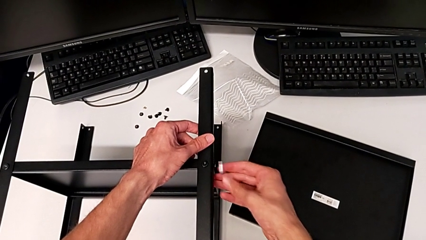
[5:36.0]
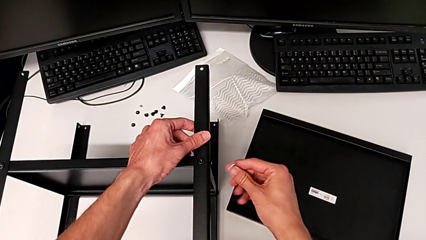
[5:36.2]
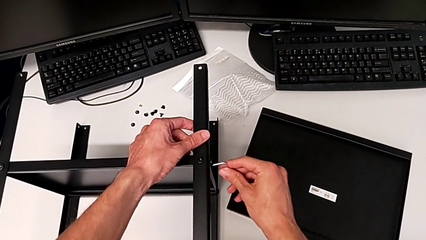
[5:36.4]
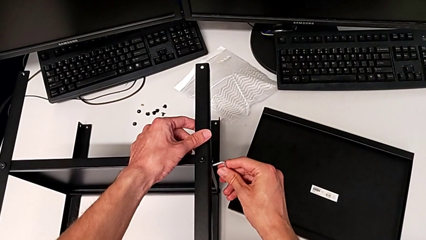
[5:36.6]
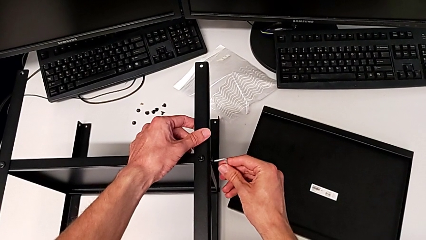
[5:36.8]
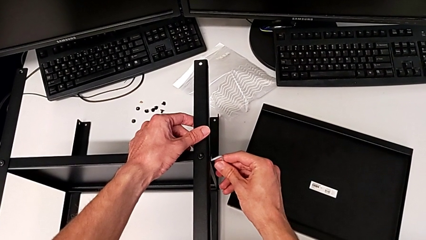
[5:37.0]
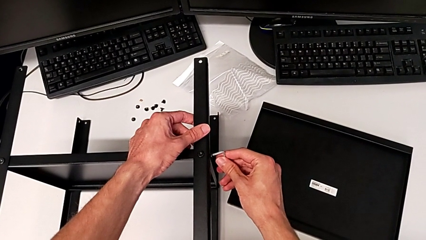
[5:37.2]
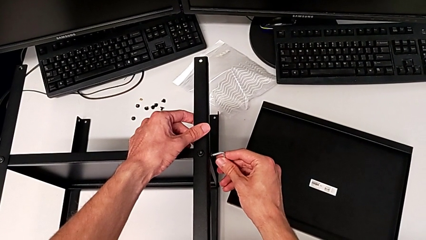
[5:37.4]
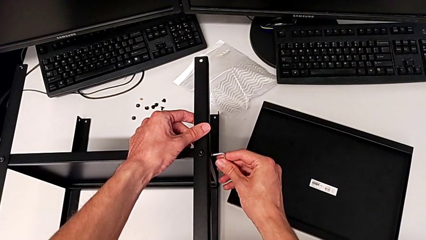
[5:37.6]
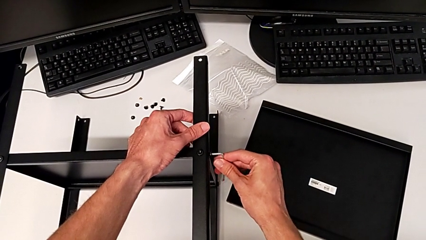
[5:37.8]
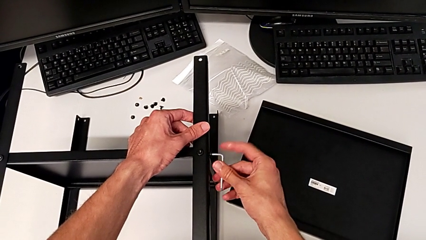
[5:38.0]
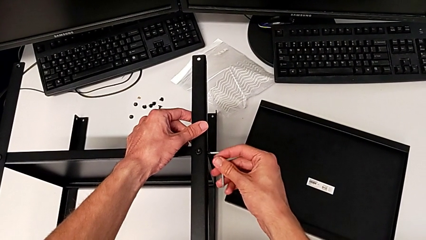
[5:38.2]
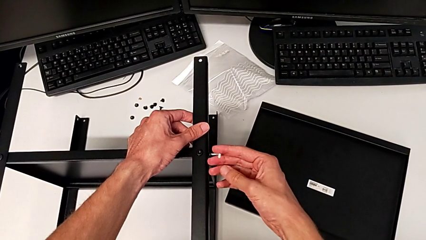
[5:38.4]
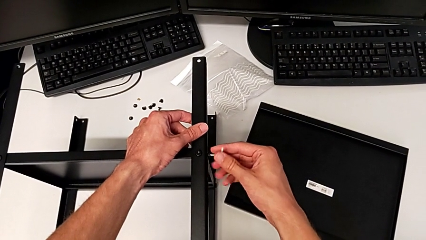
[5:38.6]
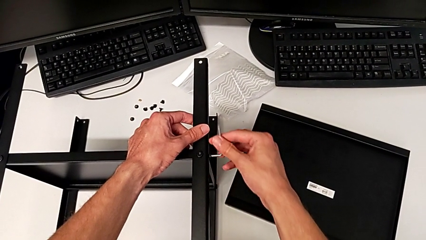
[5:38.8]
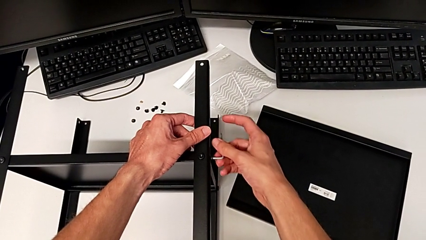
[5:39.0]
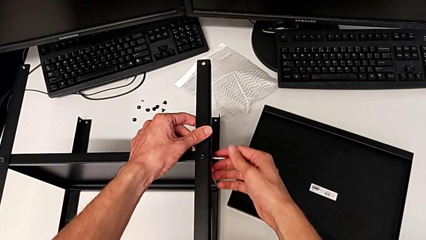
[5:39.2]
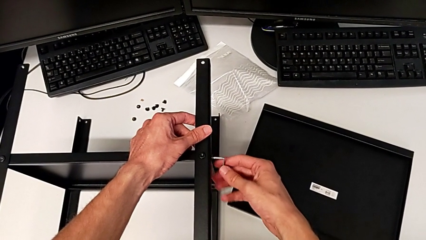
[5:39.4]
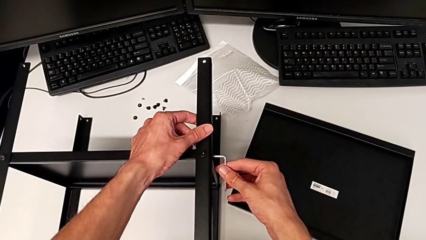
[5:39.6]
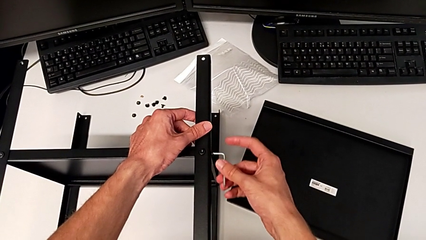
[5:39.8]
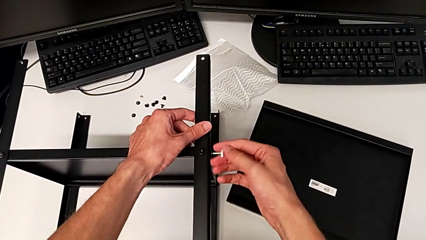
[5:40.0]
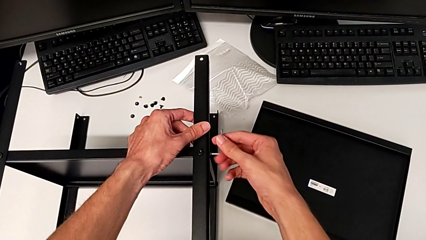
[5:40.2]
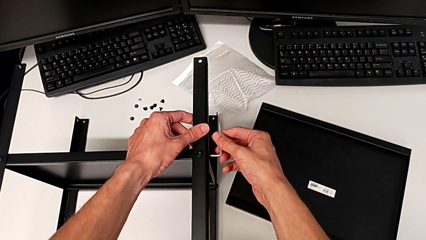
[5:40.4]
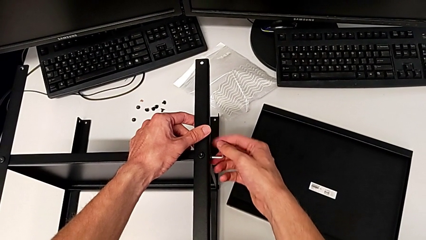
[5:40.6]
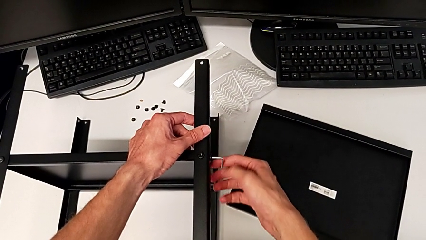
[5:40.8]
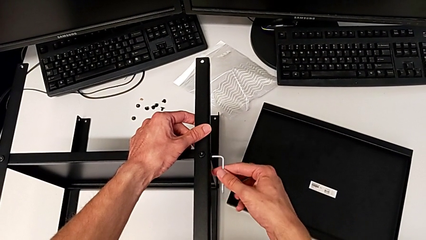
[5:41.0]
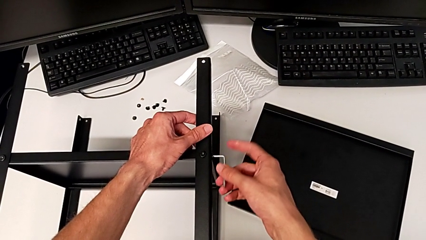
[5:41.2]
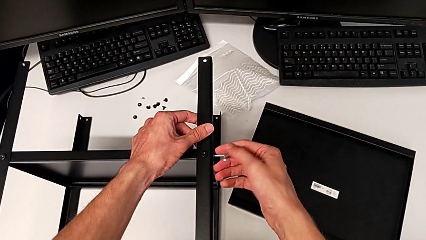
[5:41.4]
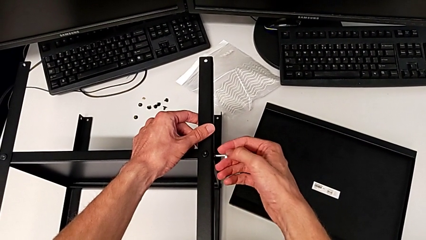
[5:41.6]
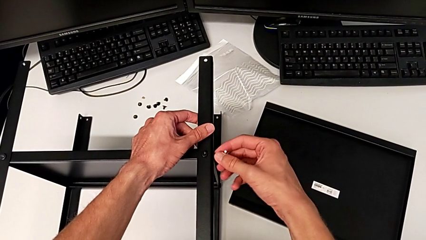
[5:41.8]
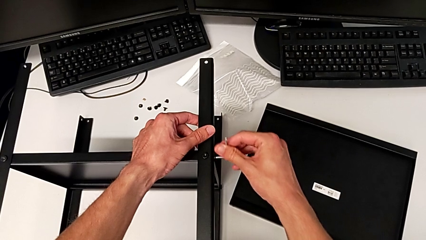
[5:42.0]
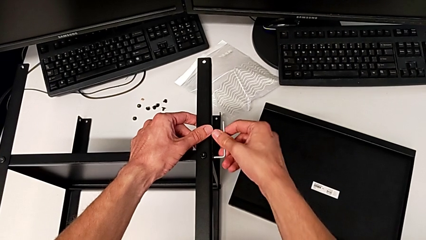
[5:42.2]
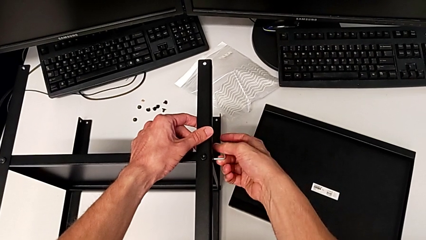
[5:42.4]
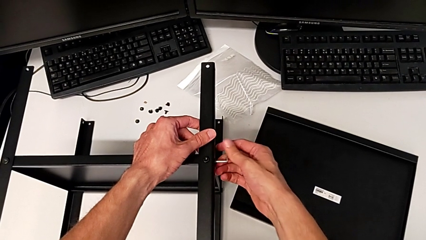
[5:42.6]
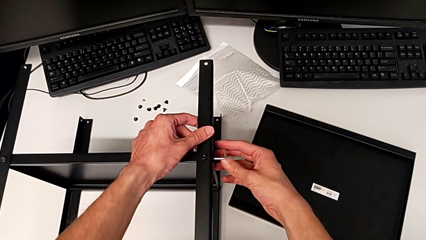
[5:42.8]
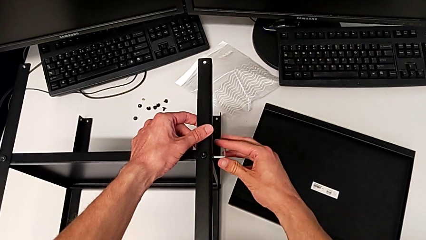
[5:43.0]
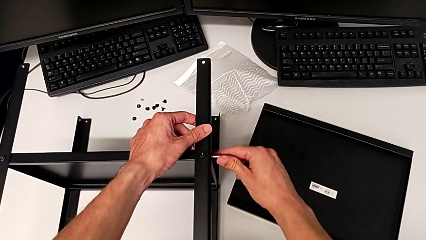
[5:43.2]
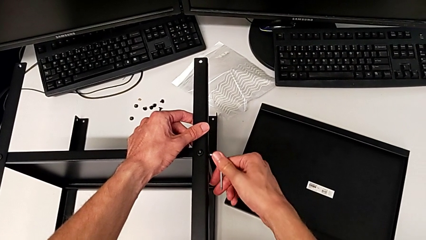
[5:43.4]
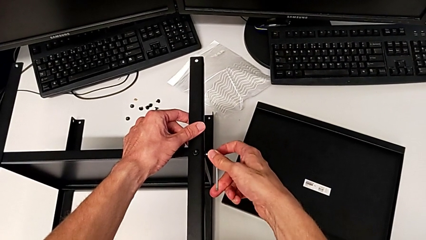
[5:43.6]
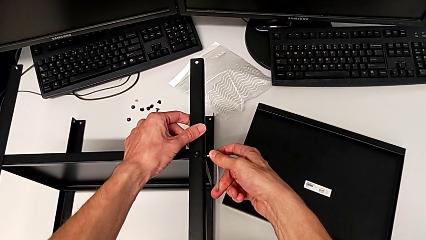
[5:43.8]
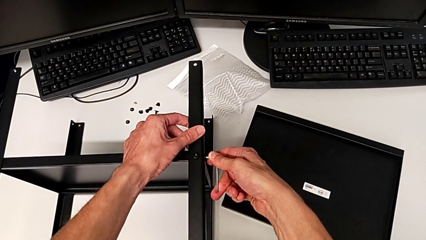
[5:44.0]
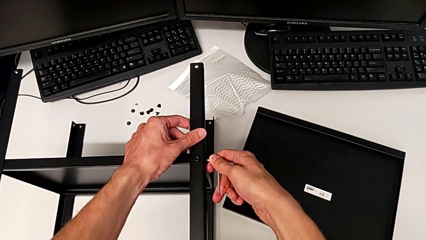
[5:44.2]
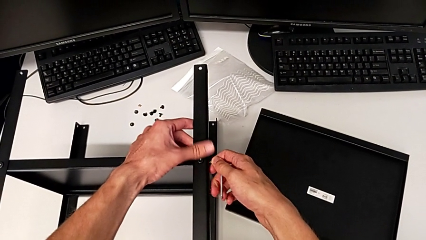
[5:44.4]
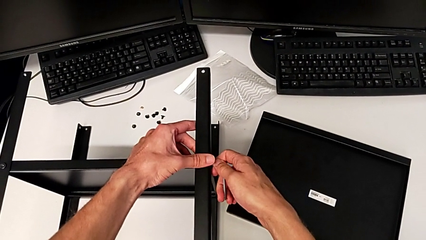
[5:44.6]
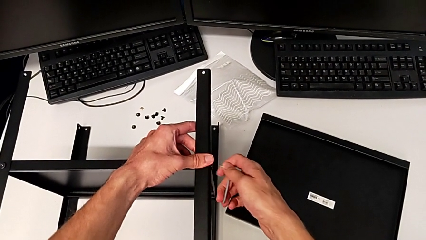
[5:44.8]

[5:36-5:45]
The camera wearer is assembling the fourth leg. They keep screwing the hex socket head and withdraw the Allen wrench.

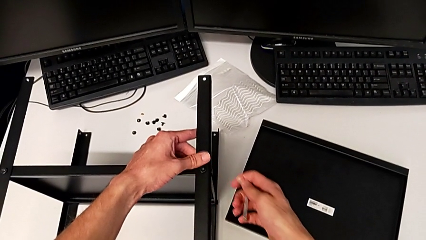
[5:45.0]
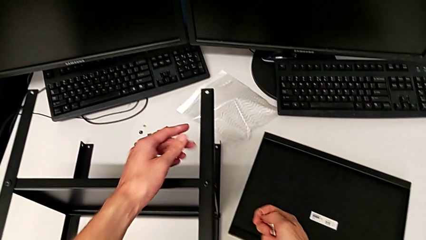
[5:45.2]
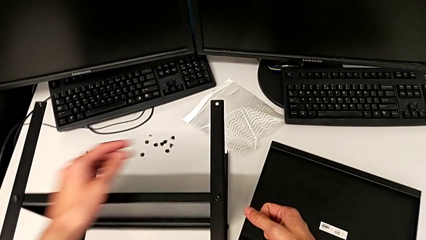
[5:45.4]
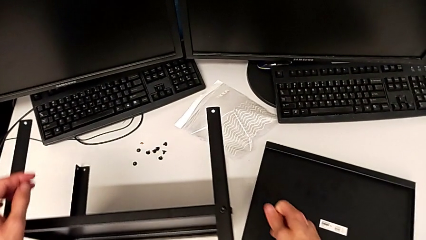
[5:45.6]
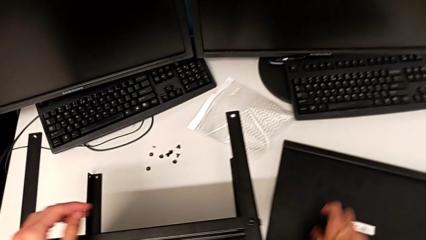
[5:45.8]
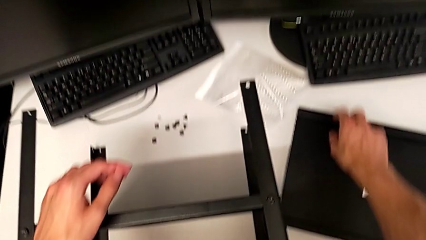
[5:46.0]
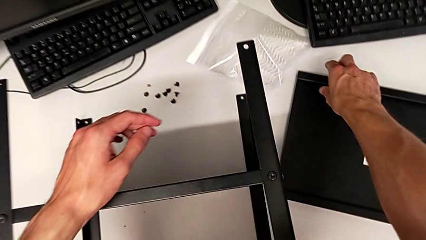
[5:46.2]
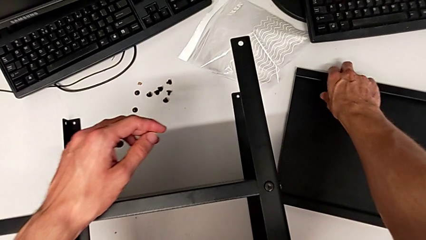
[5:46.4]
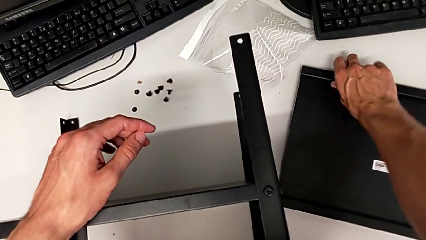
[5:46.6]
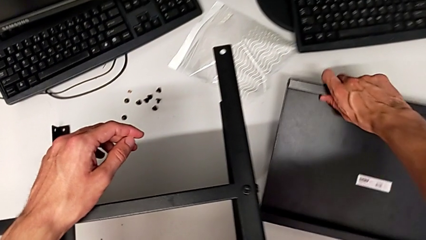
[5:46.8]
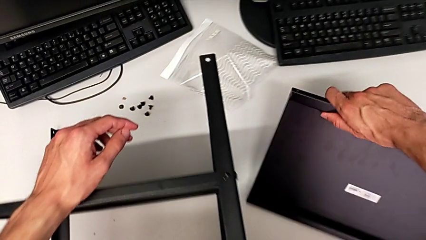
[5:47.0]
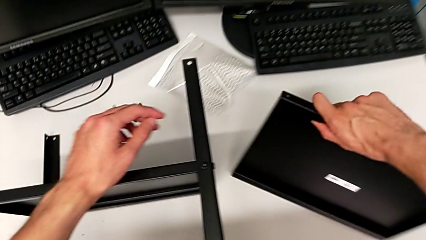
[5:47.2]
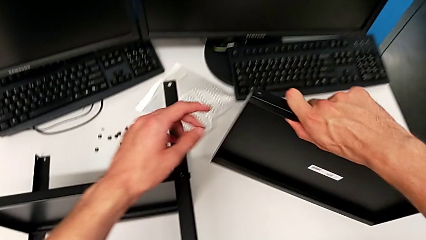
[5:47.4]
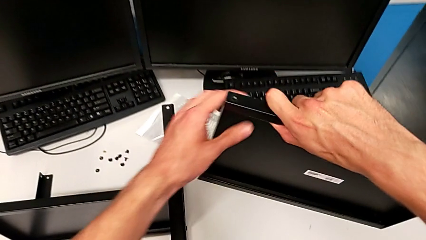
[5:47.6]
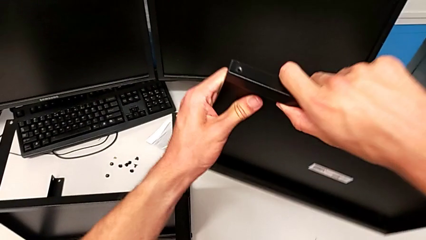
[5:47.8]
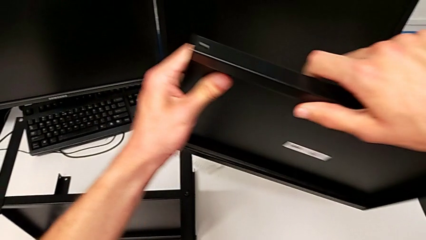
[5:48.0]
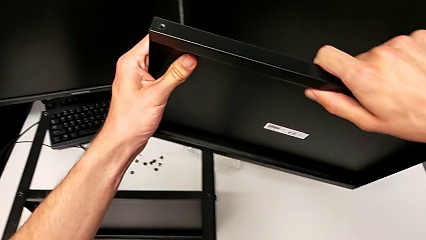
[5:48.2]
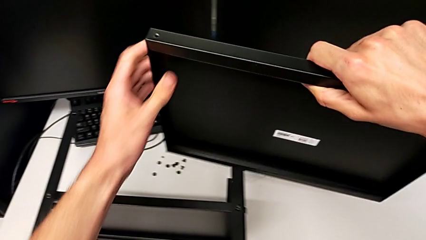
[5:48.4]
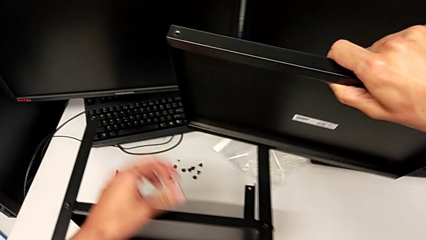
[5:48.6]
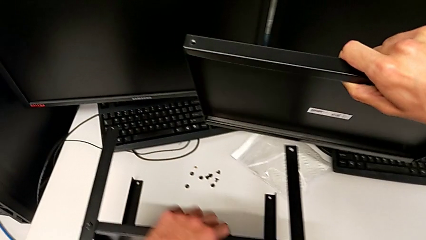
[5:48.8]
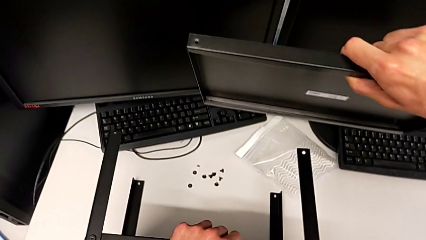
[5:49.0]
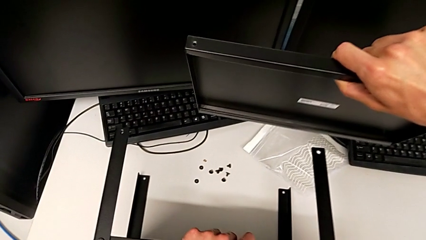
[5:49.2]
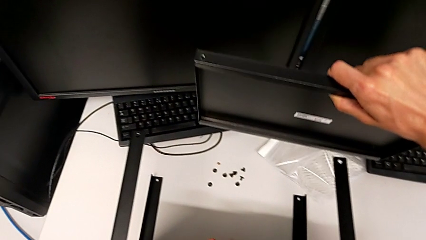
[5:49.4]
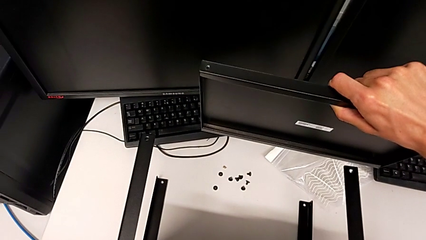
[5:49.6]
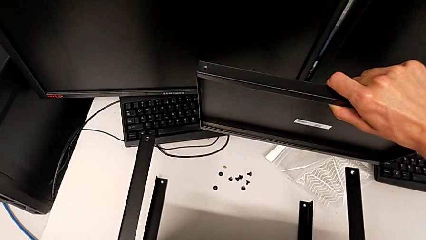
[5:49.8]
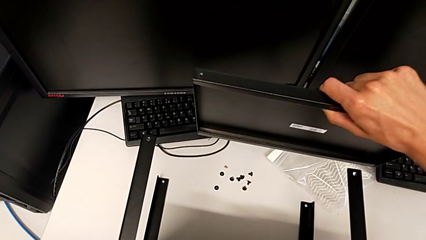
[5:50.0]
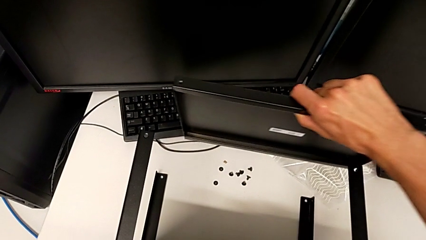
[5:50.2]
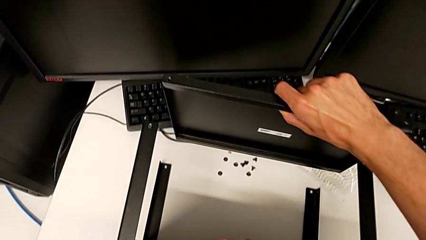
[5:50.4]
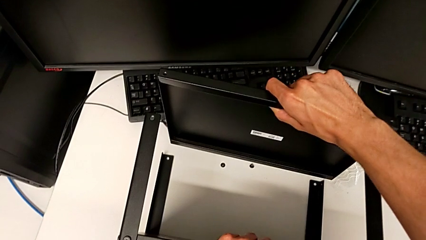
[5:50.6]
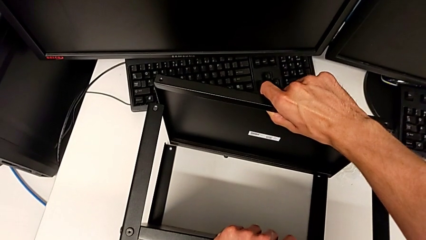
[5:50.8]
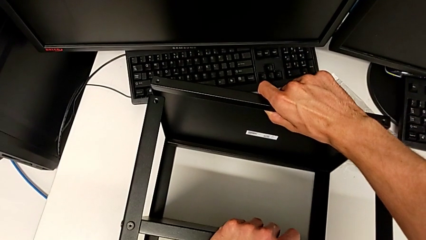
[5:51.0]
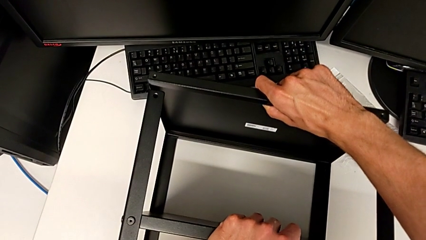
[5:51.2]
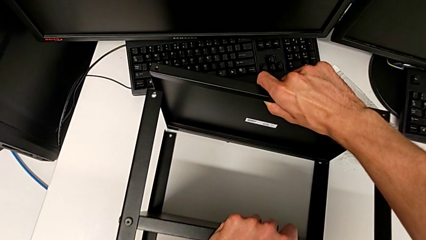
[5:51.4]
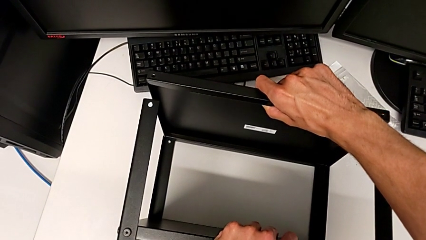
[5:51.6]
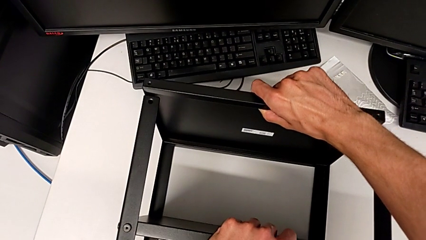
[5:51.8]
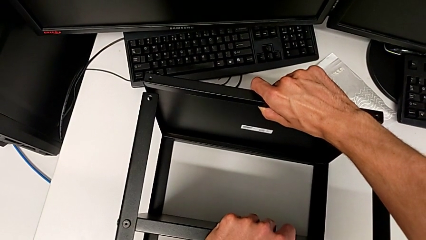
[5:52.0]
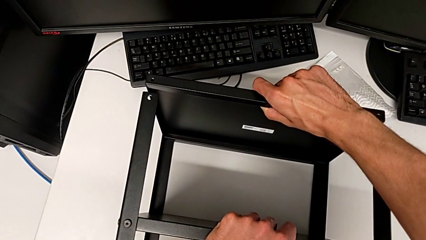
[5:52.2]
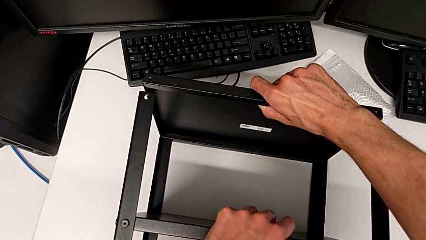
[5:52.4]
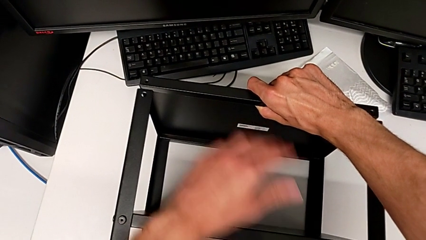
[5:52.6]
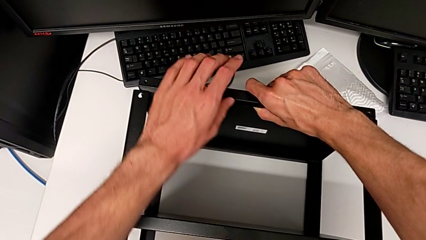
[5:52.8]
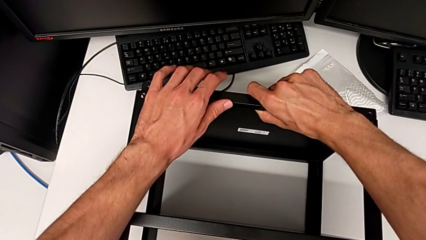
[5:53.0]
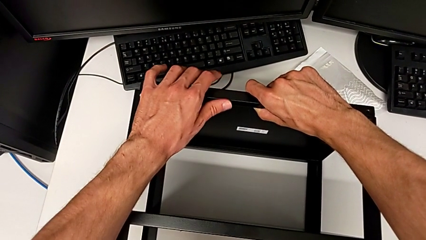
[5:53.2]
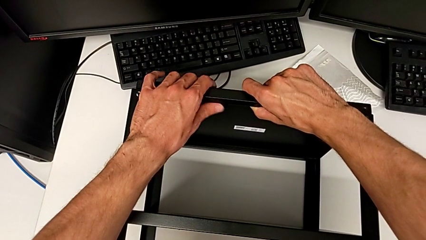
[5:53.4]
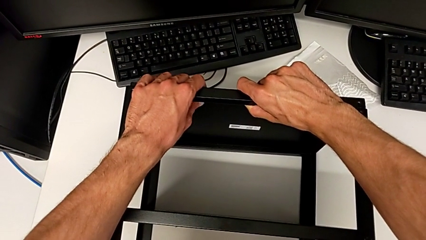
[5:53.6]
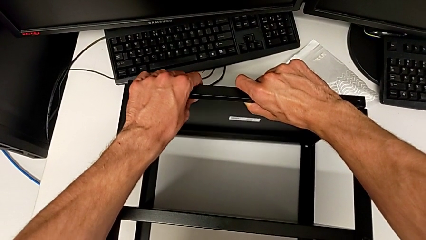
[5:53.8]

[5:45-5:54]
The camera wearer is assembling the top tray. They lift the tray and begin to align it.
